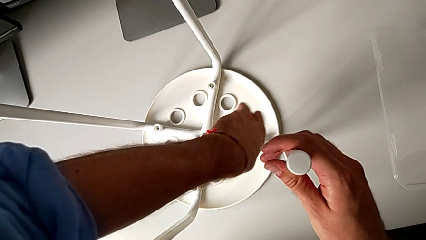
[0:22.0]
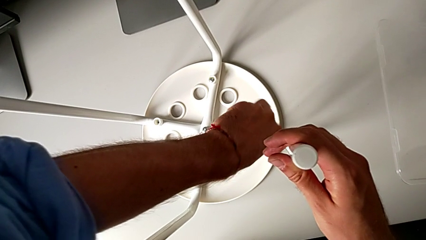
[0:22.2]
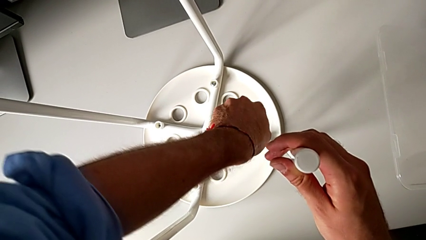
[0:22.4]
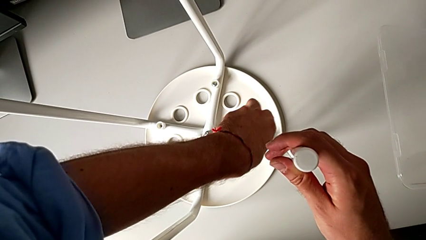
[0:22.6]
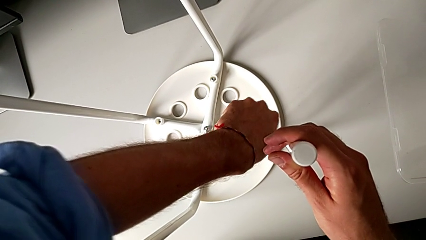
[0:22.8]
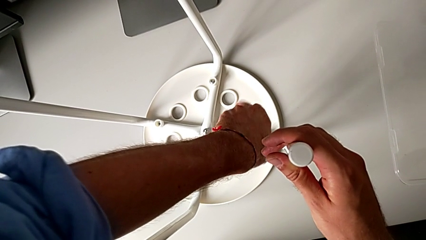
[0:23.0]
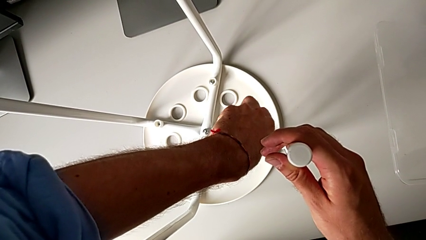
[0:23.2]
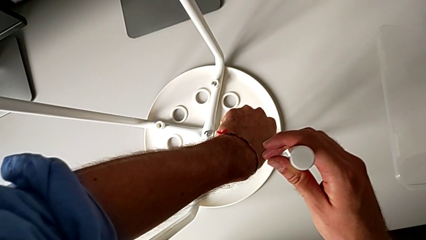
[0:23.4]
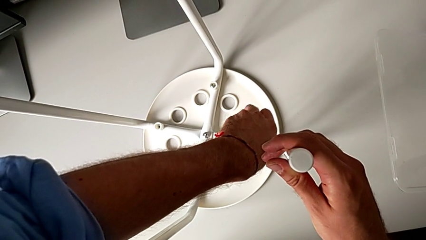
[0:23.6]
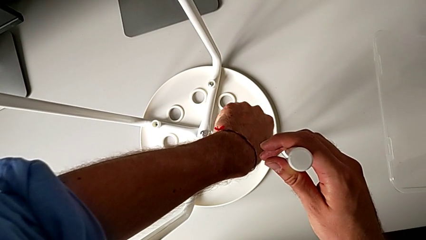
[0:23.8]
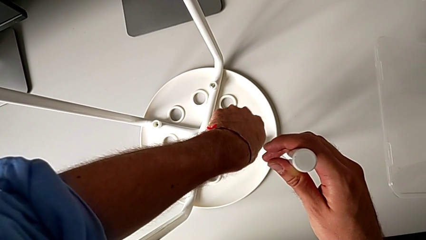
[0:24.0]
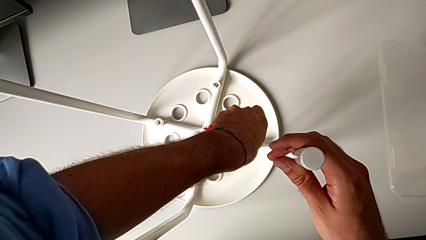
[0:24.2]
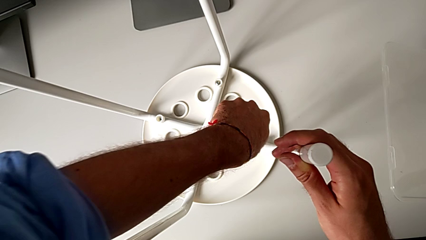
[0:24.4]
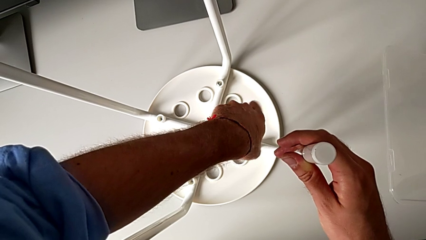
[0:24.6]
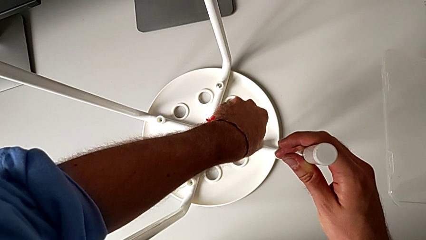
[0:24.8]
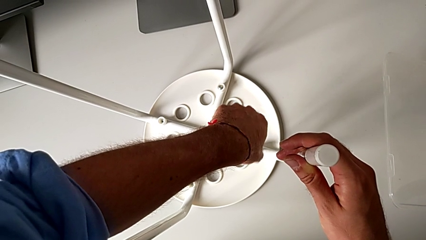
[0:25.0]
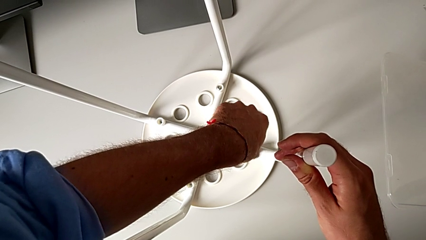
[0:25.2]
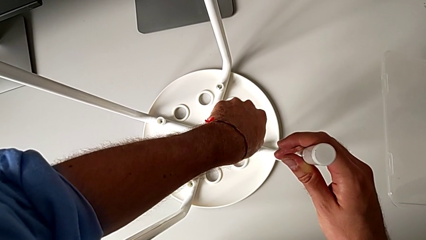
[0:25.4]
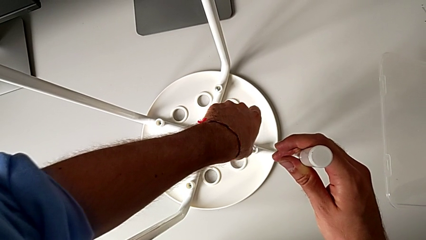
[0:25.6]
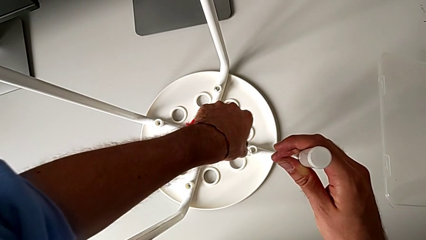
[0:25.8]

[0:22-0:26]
The camera wearer is unscrewing the second screw on the leg of the chair. They keep unscrewing the second screw and withdraw the screwdriver.

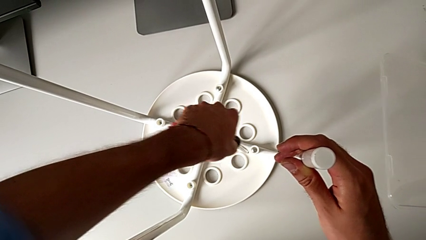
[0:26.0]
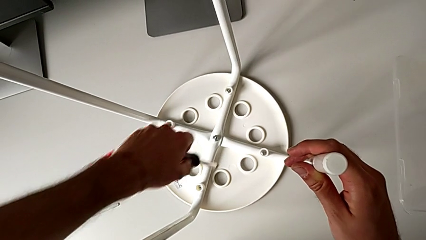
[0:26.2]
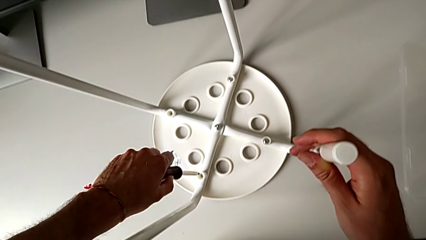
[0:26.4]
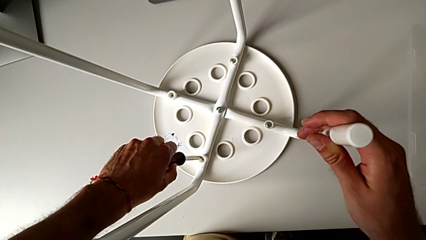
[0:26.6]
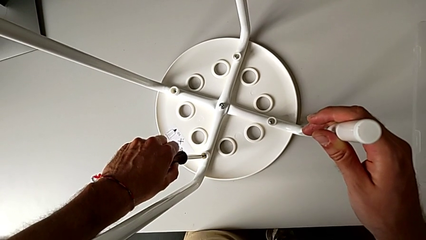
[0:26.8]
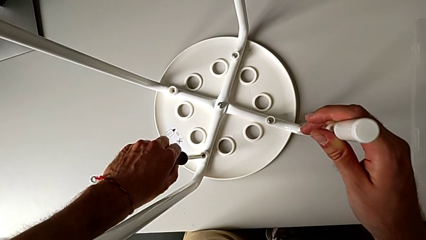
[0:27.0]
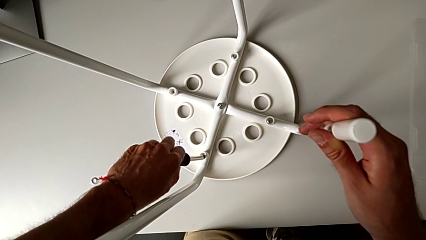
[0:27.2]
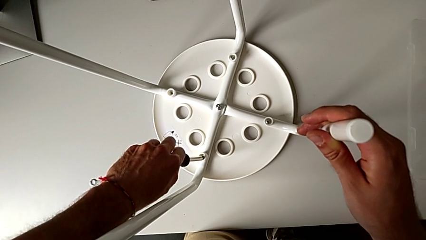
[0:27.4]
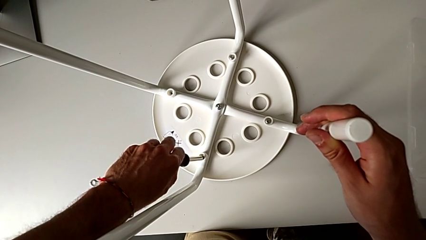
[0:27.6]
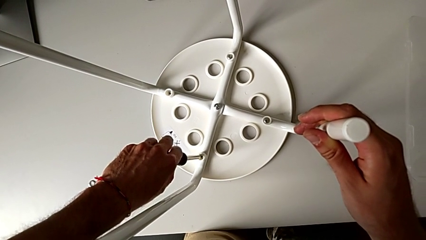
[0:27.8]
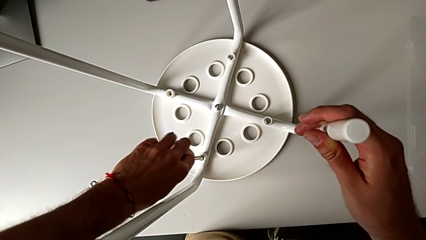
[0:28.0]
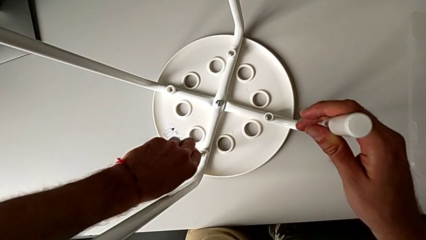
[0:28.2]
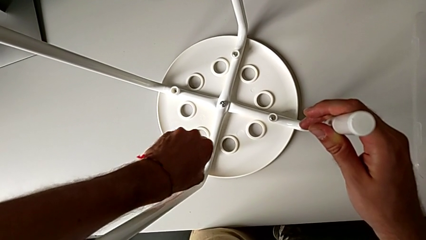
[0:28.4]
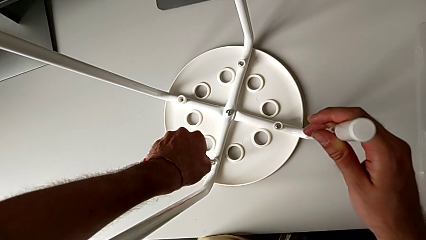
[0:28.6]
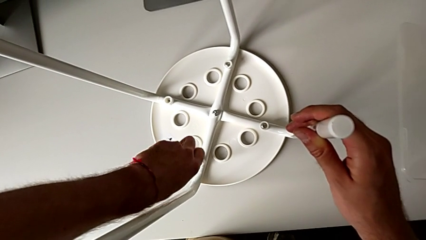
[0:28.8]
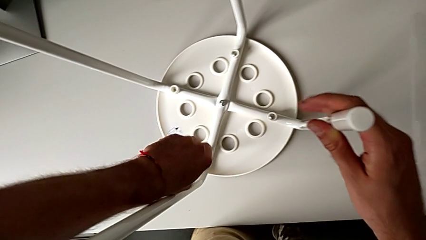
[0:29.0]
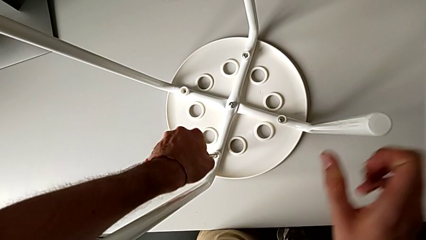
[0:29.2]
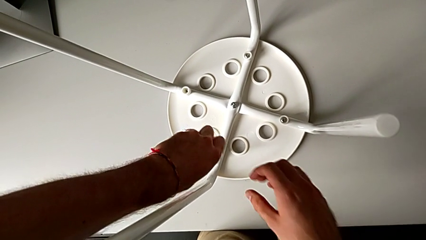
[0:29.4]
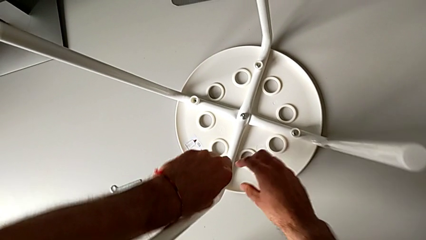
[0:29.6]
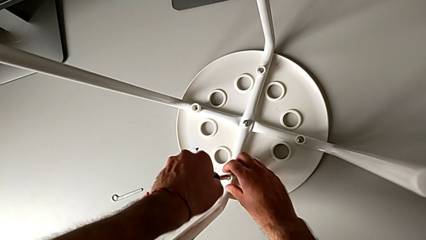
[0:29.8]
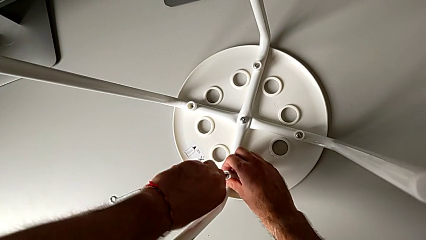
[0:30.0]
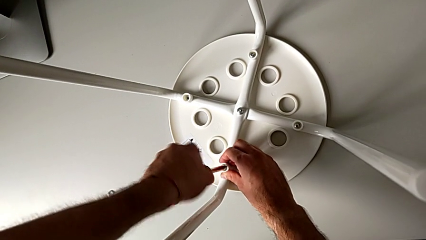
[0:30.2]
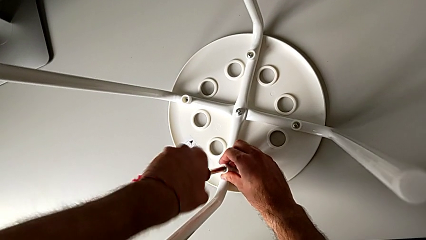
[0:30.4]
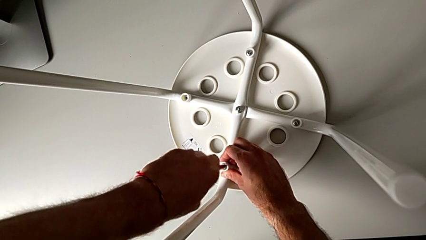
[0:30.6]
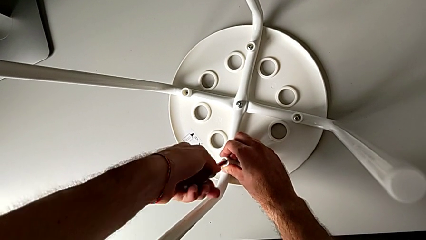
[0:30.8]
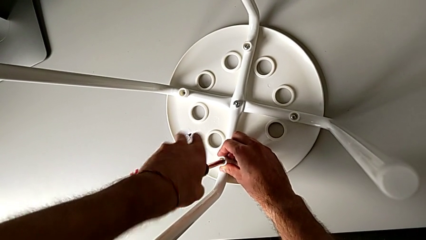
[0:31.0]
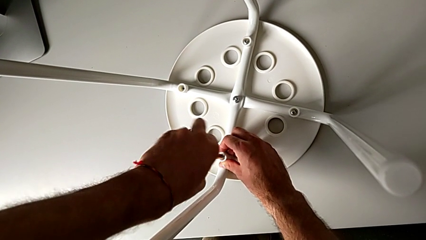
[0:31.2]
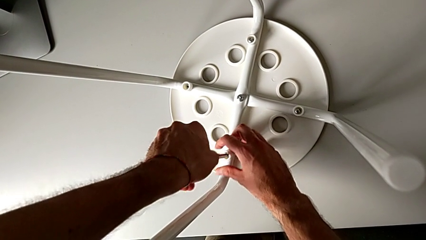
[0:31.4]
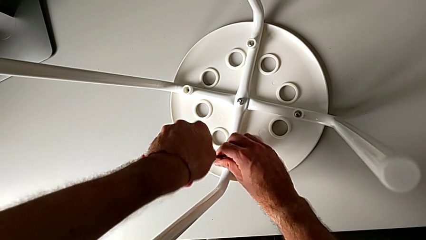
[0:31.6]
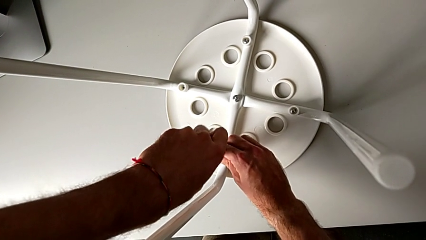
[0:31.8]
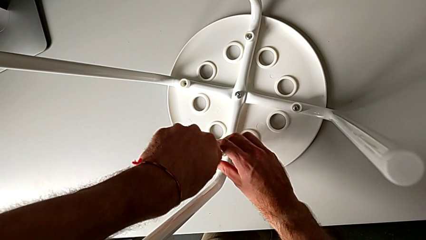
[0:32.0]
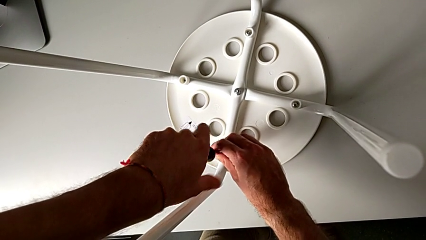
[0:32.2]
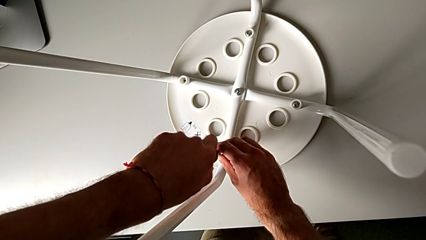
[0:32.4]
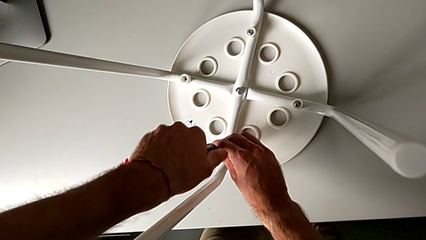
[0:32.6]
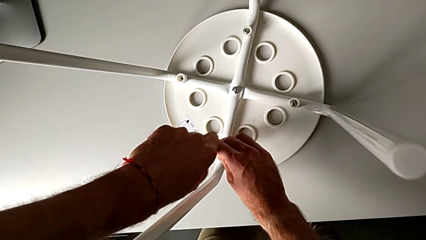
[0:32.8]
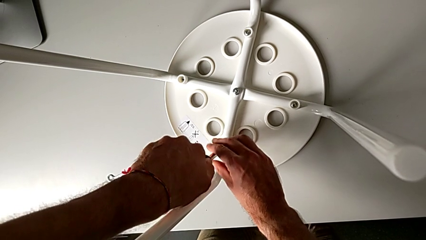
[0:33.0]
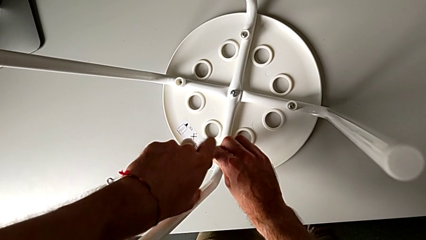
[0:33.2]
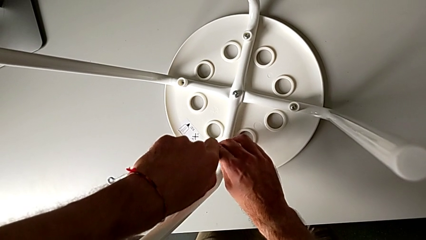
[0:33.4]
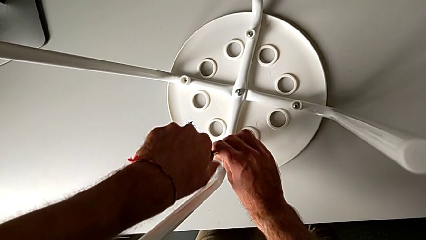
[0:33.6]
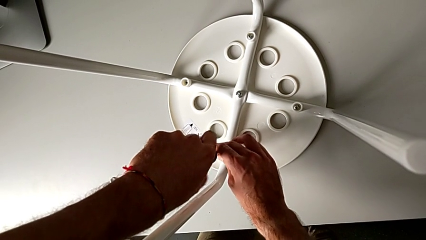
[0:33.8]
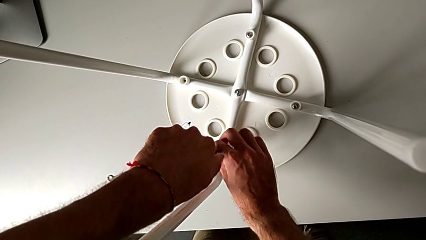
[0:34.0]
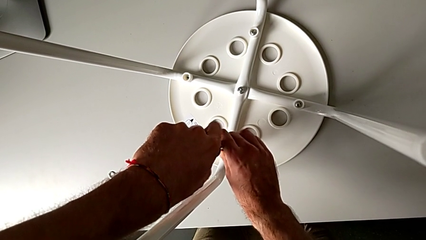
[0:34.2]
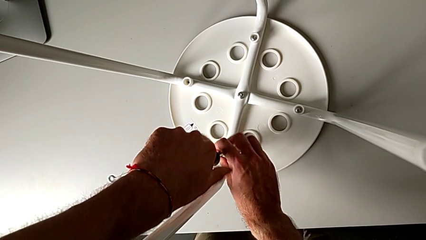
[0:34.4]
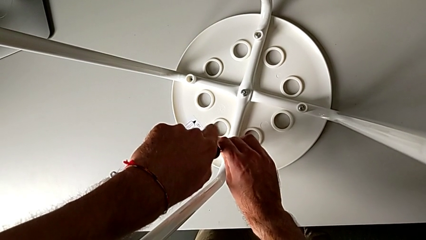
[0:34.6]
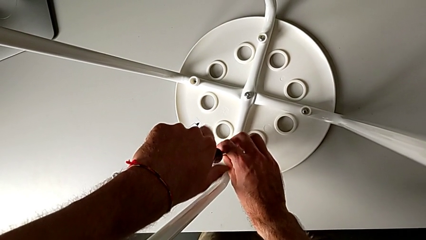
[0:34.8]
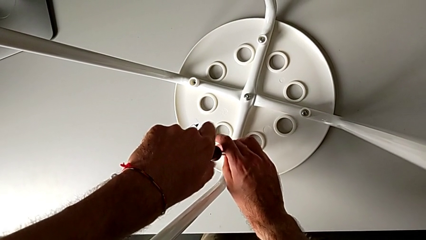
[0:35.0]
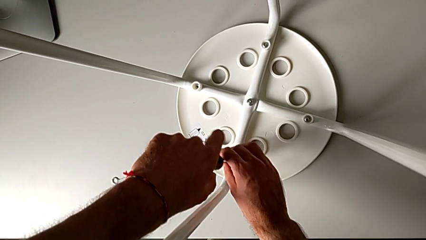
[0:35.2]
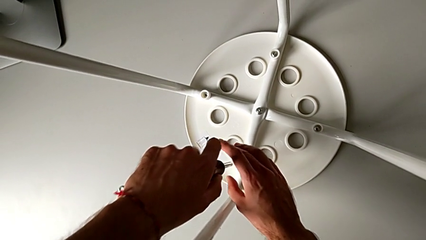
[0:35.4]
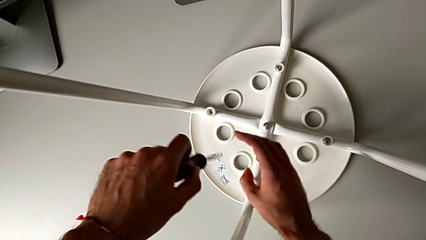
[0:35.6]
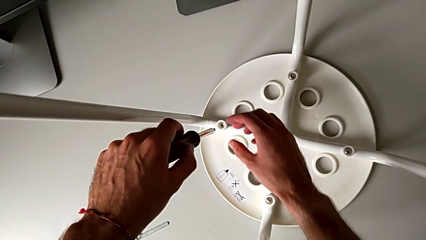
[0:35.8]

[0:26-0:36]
The camera wearer unscrews the third screw on the leg of the chair. They approach the third screw, insert the black screwdriver, unscrew the third screw, withdraw the screwdriver and approach the fourth screw.
